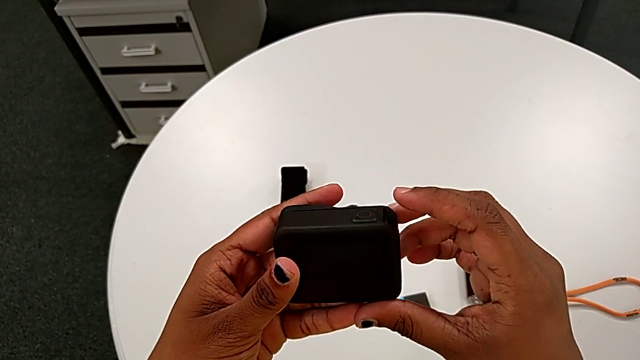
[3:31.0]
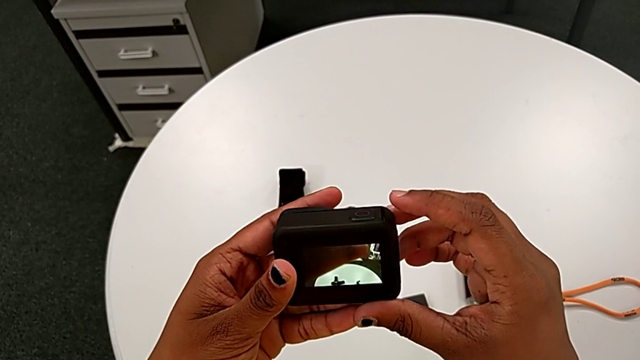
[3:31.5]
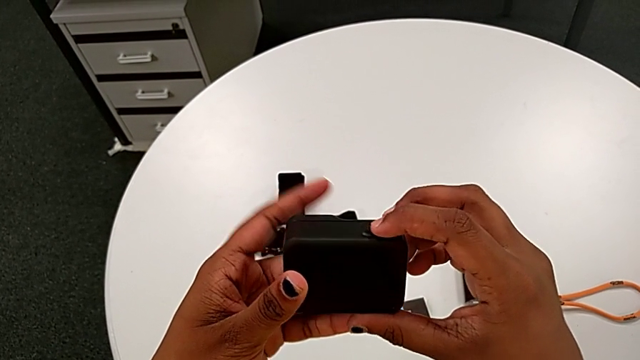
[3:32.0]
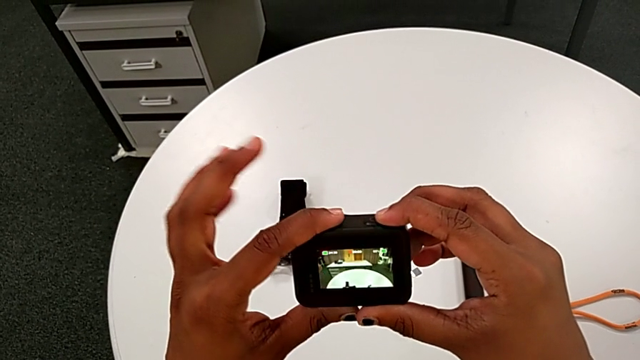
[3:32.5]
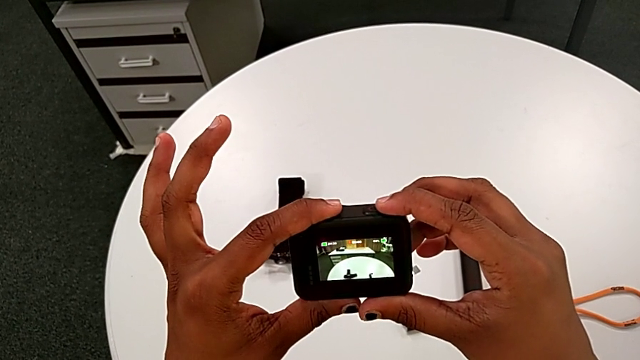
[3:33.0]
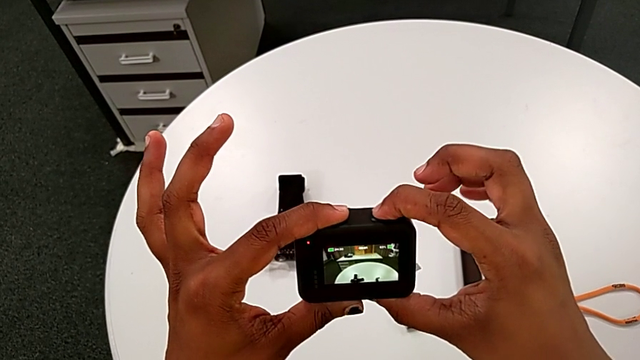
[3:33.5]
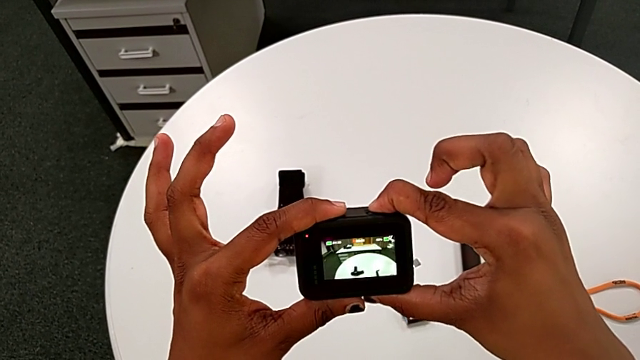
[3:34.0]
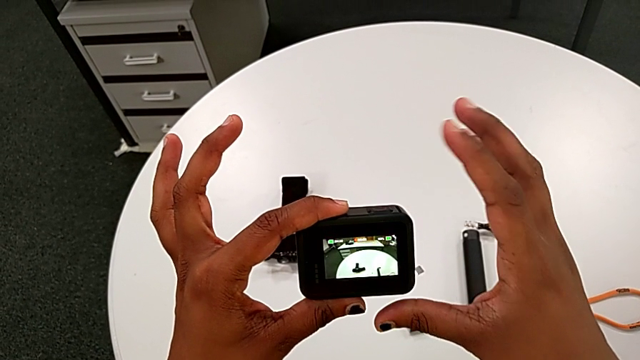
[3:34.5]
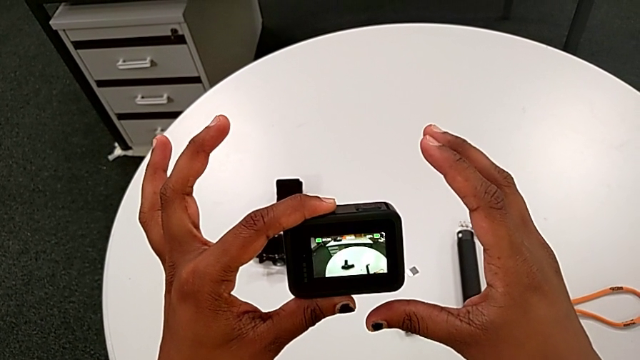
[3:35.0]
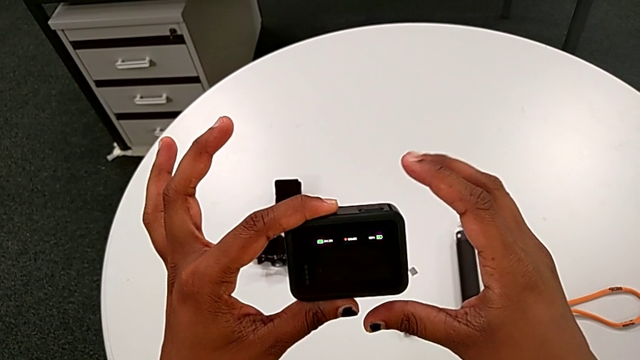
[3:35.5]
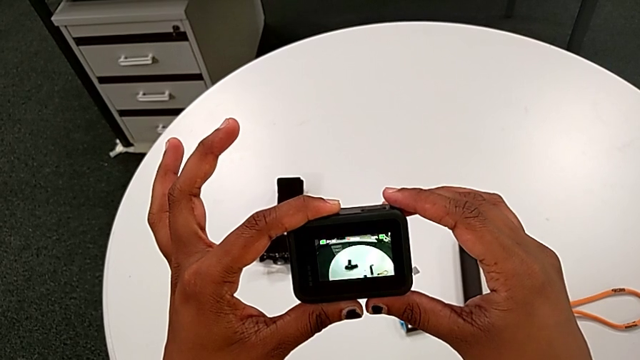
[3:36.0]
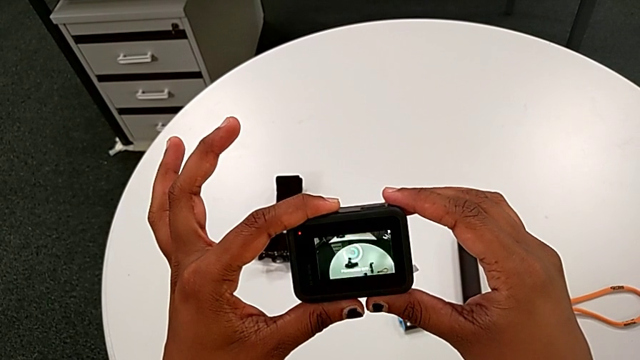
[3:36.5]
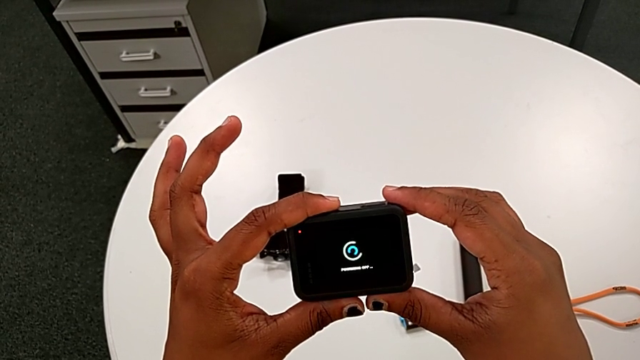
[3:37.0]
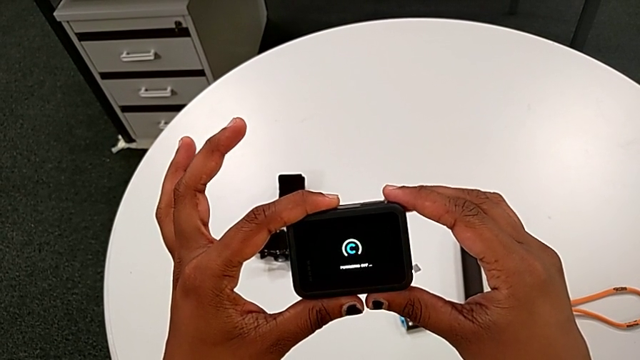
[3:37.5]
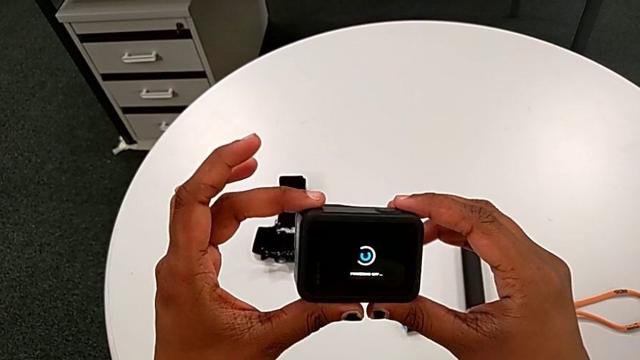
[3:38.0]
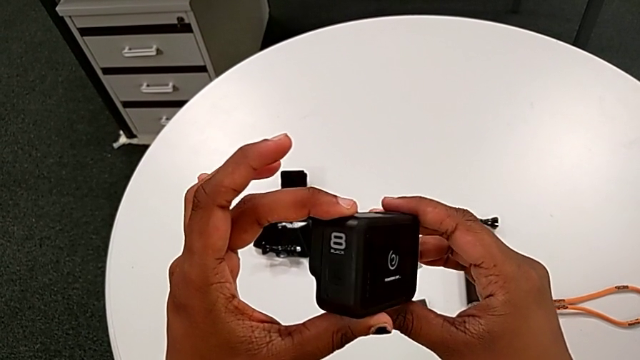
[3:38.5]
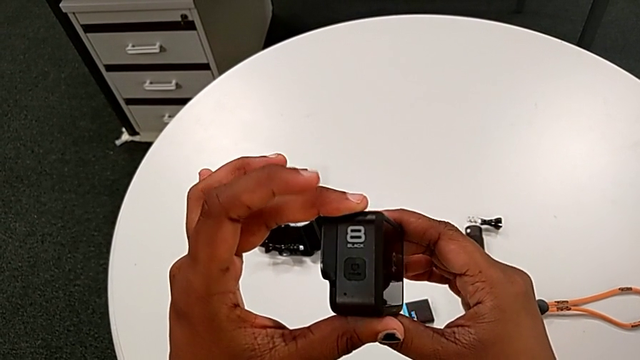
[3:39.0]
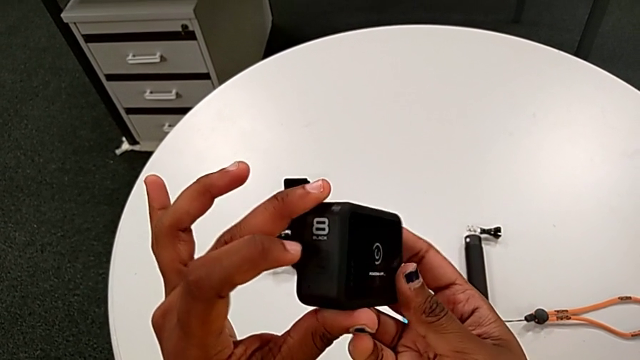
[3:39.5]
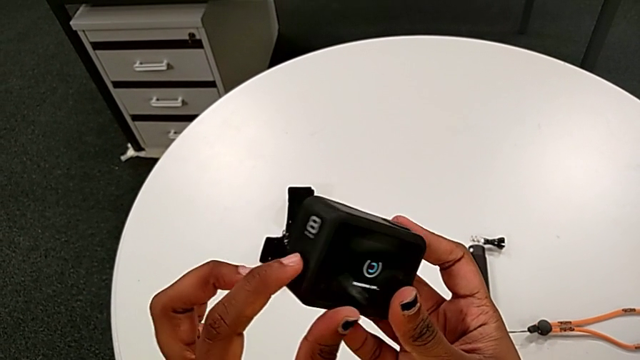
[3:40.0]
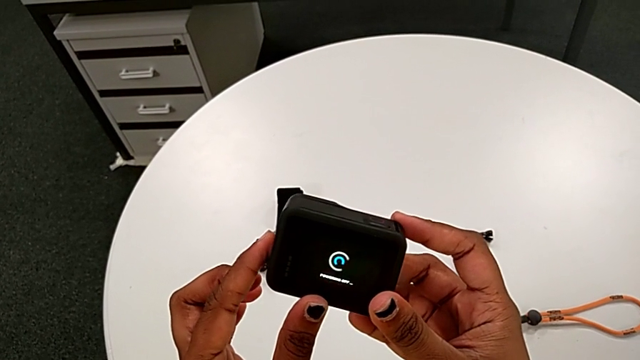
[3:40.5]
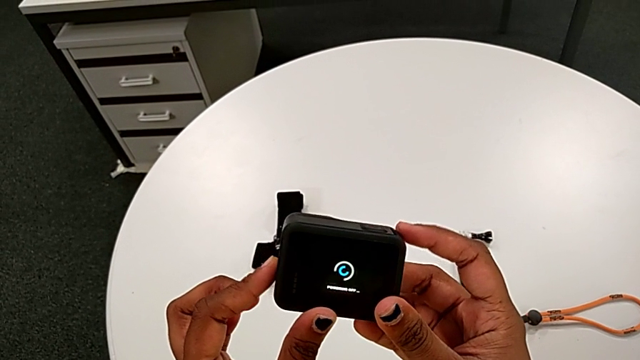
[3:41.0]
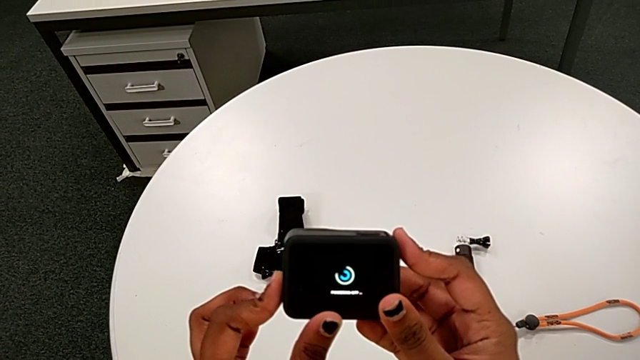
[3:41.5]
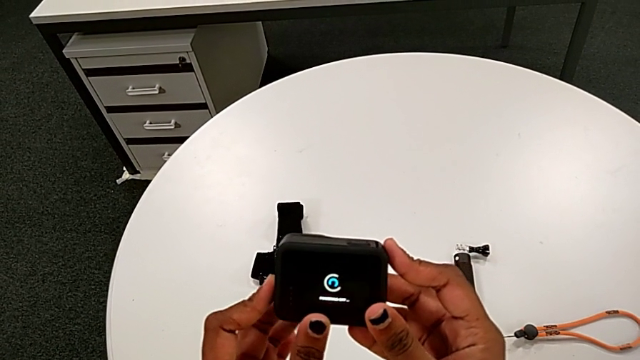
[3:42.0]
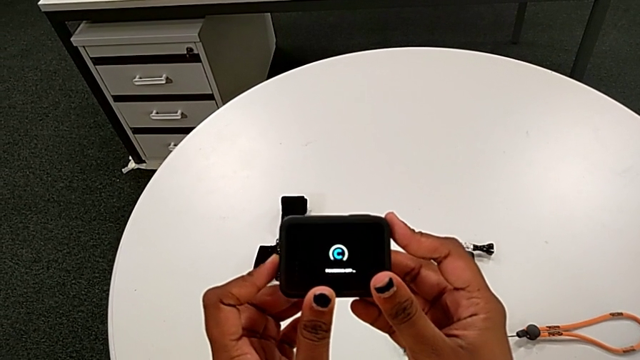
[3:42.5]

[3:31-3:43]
The camera wearer is turning on the black GoPro by pushing the side button. They turn on the GoPro, push the side button and rotate the GoPro.

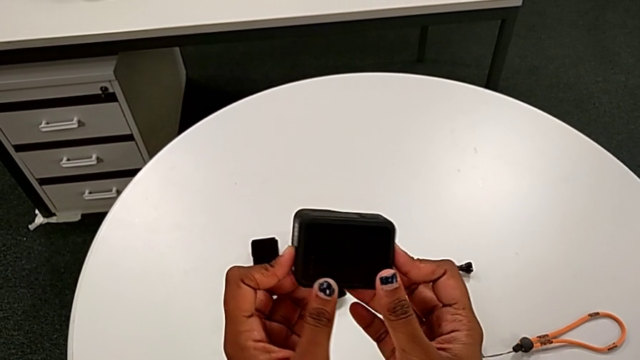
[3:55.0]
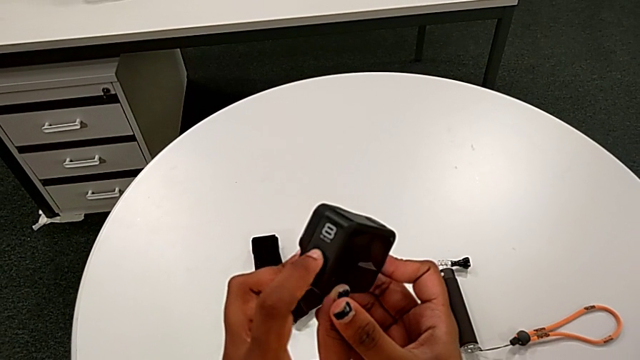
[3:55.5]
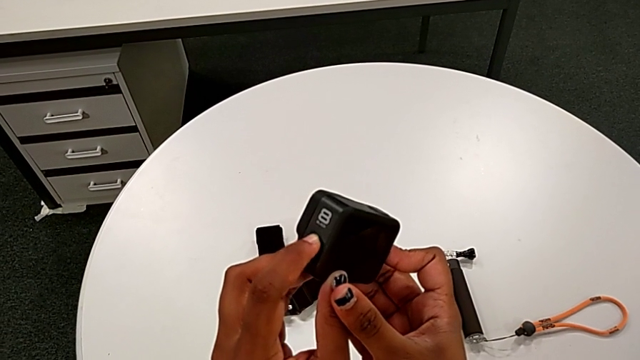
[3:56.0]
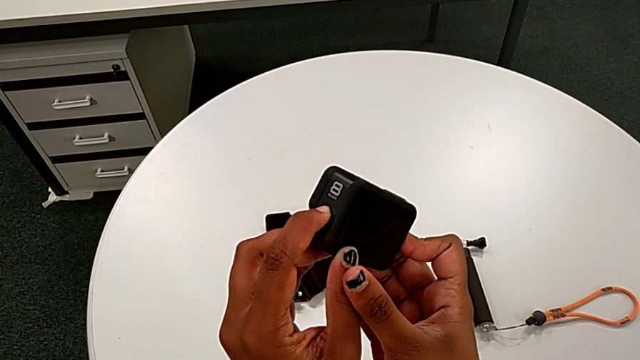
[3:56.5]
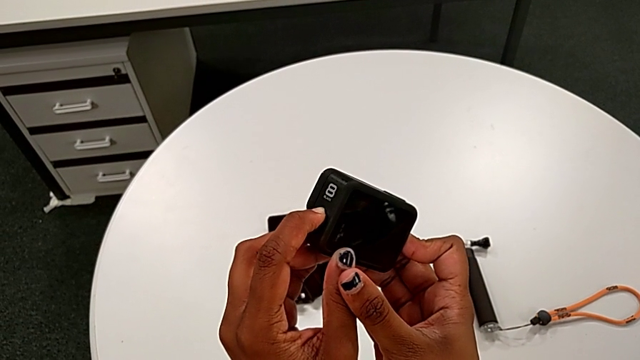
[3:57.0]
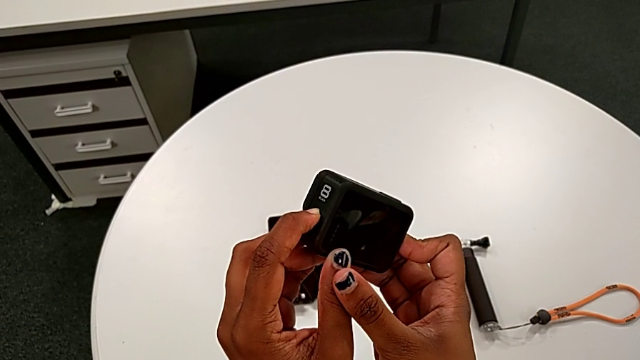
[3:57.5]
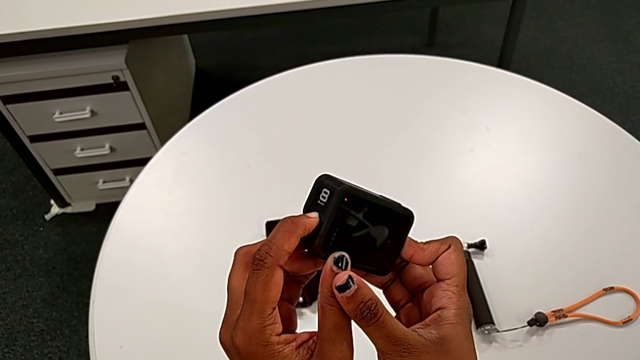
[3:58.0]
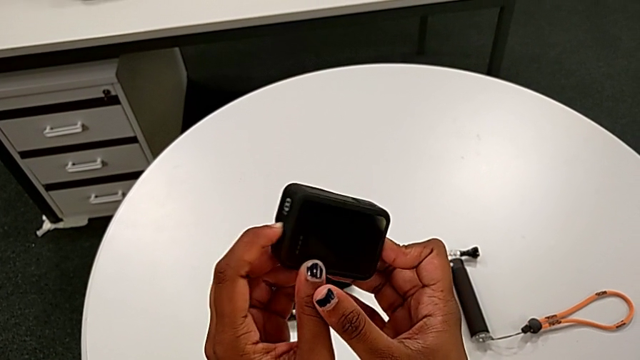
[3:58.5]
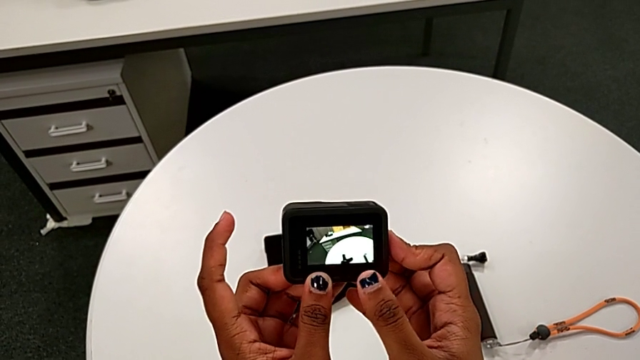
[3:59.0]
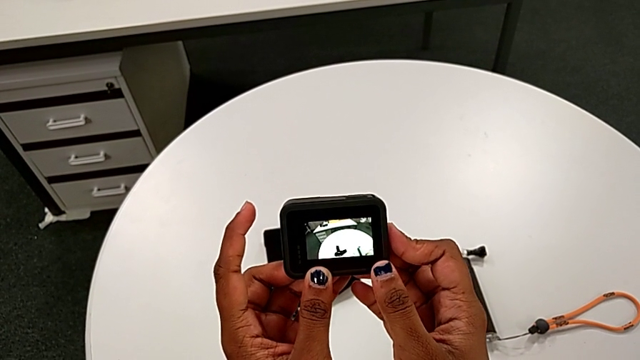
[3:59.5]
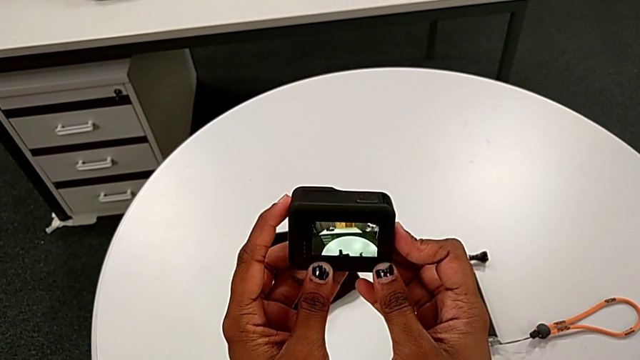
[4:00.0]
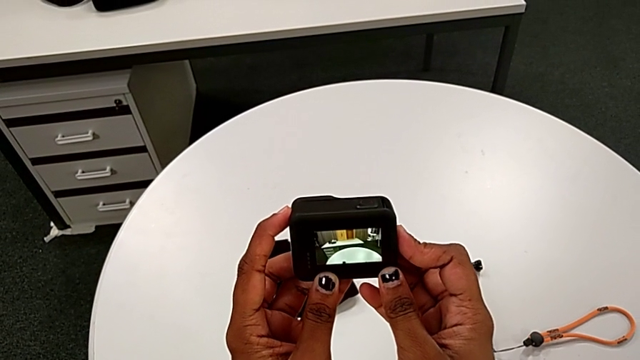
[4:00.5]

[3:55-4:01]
The camera wearer is turning on the black GoPro by pushing the side button. They press the side button and turn on the GoPro.
